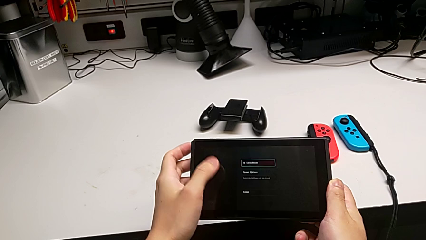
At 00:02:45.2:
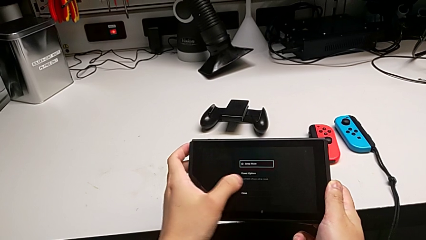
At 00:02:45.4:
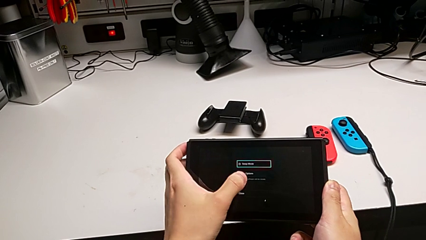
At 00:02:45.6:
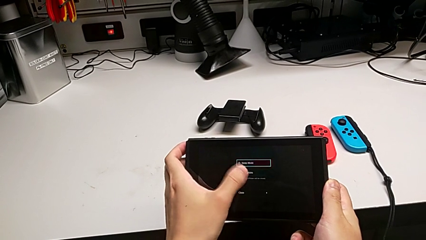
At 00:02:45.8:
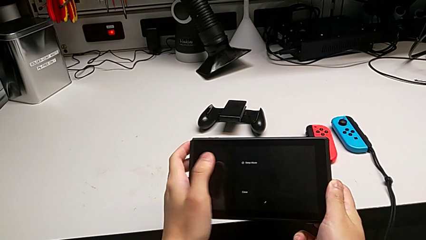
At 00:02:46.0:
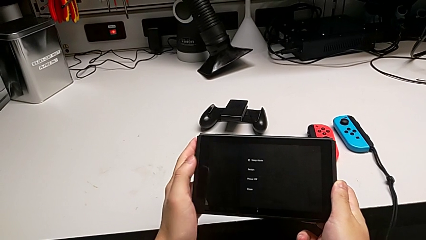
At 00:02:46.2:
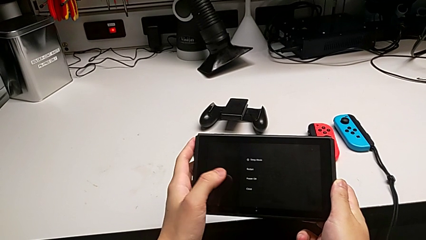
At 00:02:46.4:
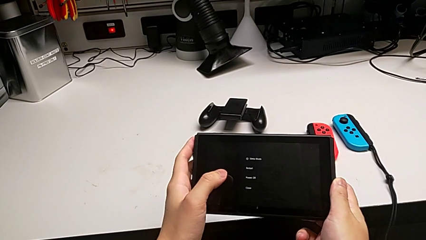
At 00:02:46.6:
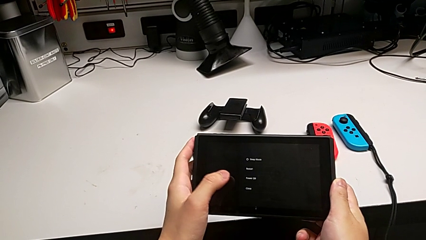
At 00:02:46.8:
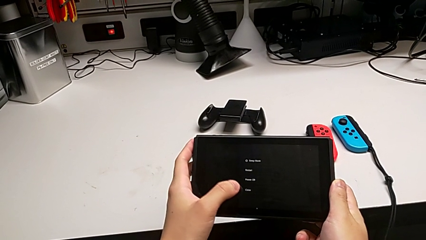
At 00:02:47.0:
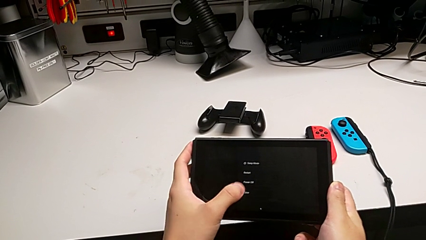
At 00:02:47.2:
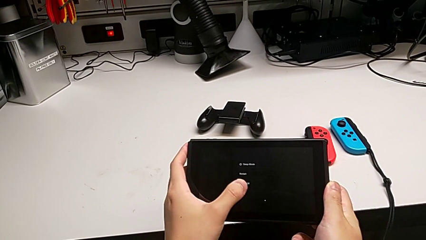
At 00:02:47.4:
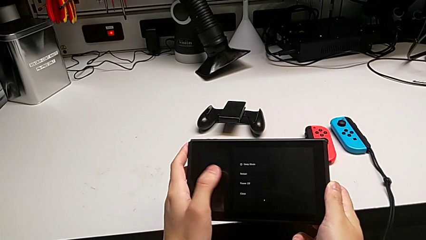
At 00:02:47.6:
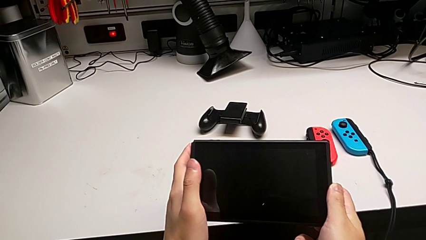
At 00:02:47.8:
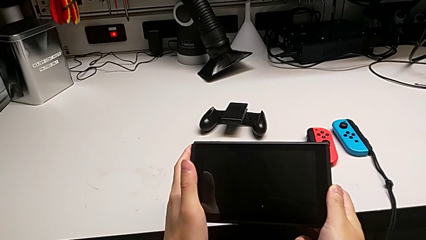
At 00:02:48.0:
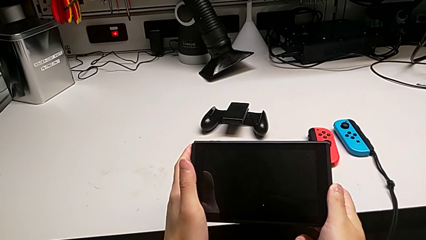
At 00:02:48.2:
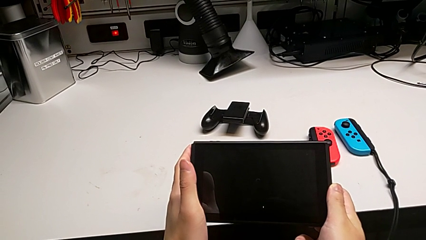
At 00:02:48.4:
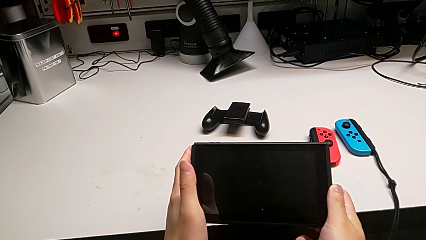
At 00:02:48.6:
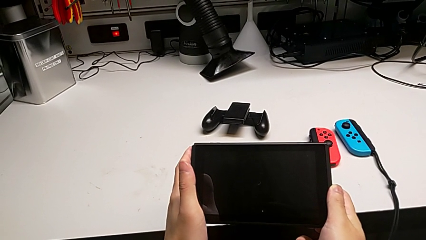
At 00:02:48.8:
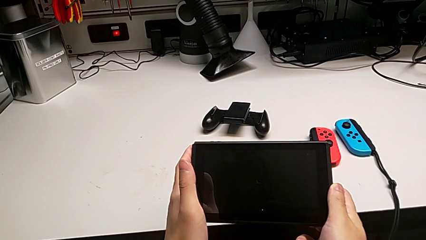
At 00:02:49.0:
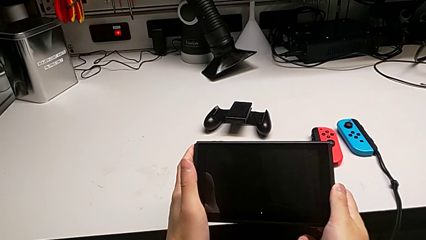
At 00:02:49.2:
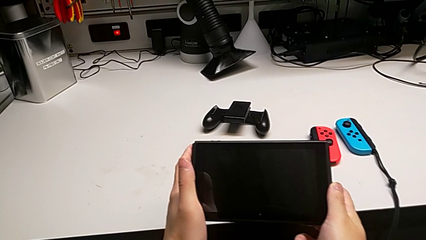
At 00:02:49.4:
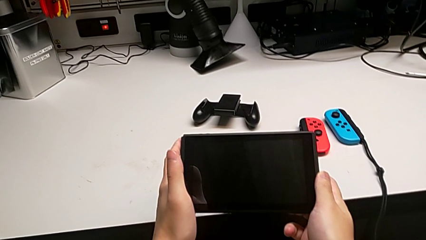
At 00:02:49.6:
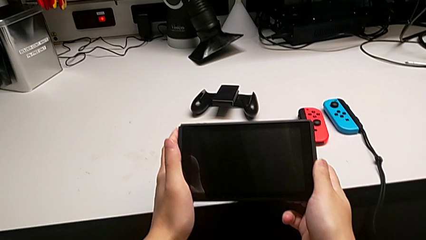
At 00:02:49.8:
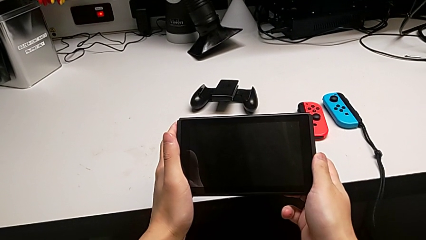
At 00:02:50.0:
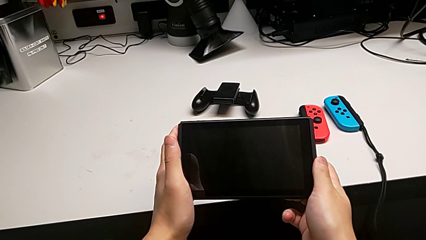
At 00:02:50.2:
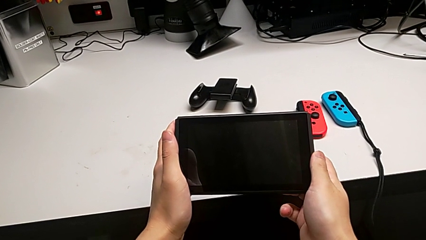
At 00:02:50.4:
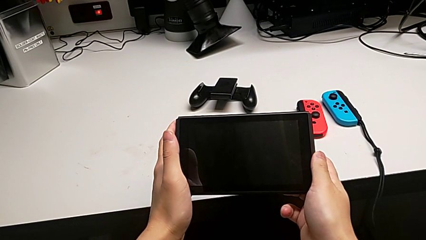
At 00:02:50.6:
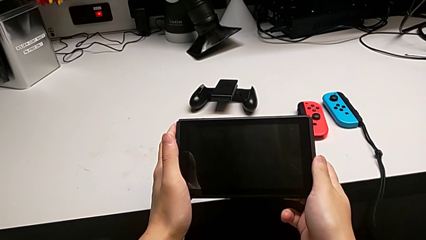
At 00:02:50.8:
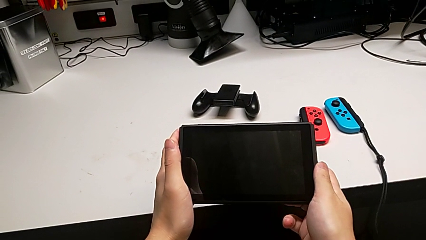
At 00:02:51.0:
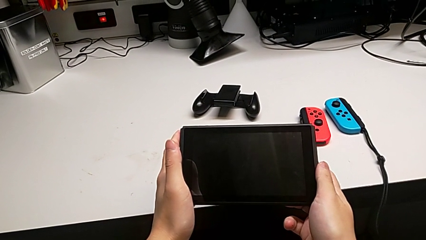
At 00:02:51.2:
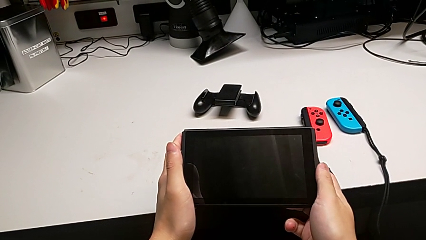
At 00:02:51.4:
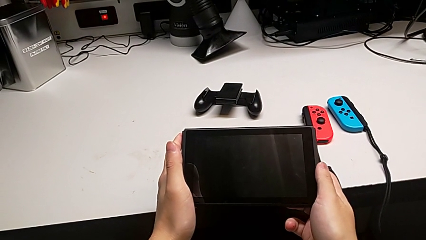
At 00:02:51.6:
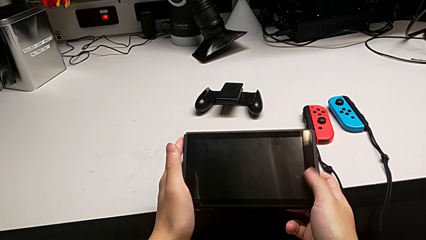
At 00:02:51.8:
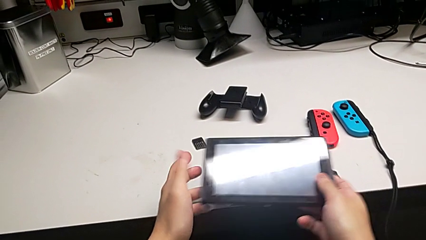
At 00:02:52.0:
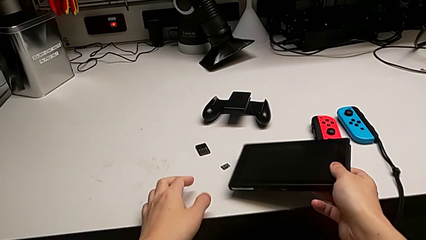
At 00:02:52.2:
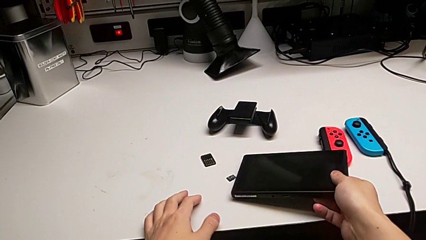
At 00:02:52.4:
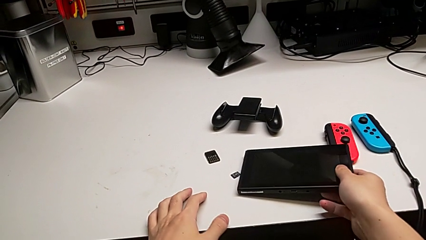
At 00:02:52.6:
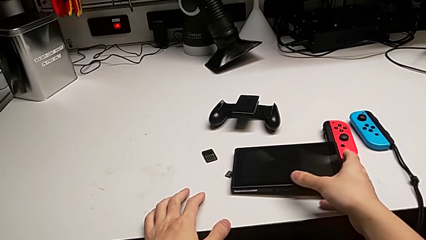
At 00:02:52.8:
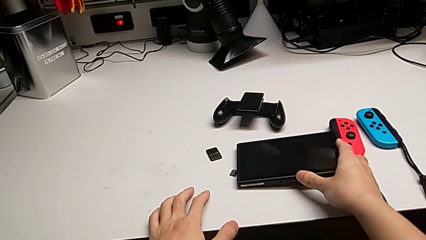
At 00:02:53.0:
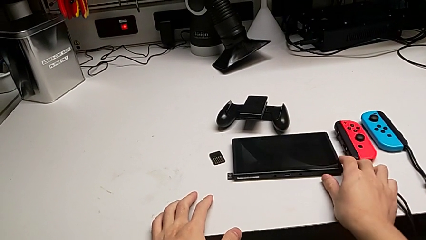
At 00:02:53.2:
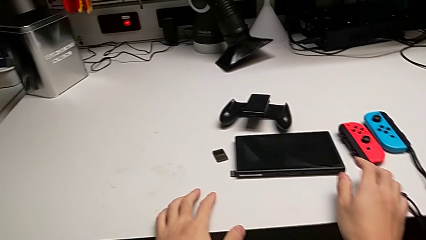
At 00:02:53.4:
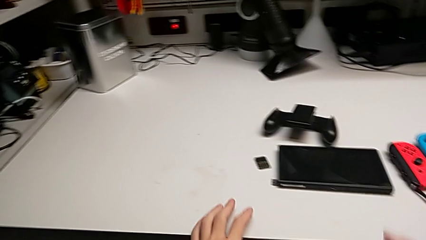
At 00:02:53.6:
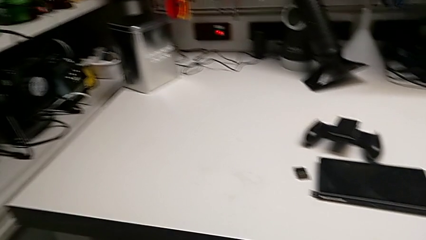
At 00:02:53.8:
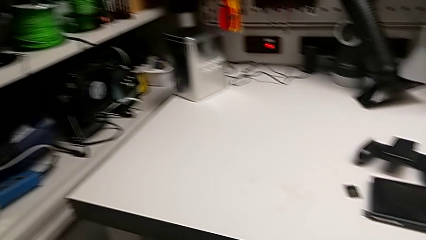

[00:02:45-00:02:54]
The camera wearer is turning off the Nintendo Switch. They press the button and place the Nintendo Switch.
